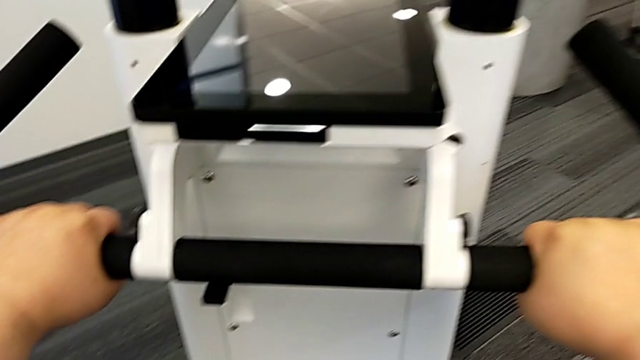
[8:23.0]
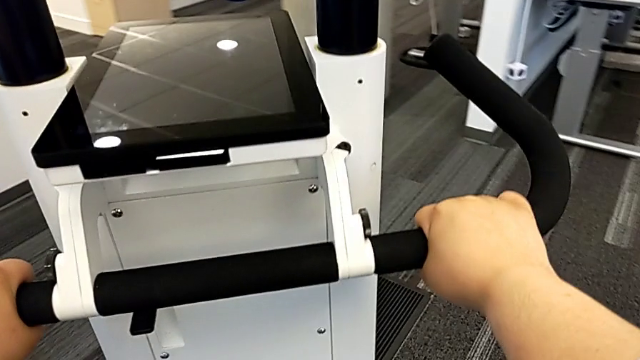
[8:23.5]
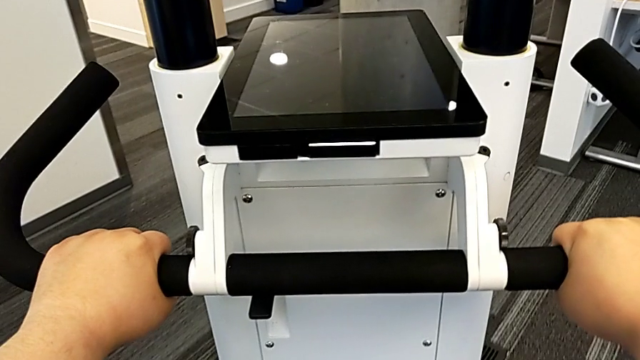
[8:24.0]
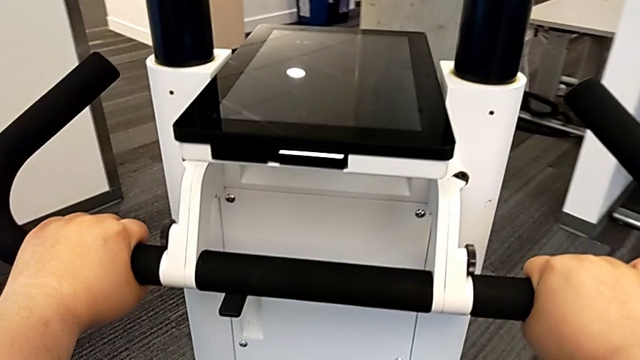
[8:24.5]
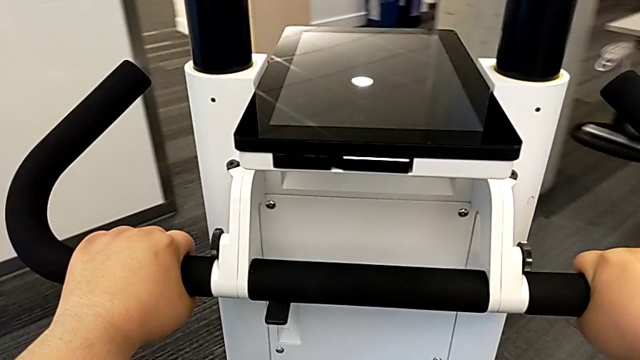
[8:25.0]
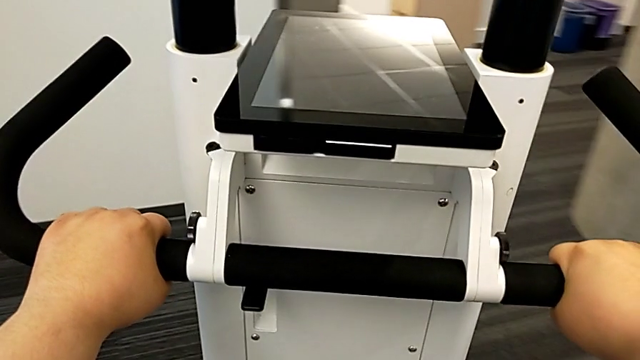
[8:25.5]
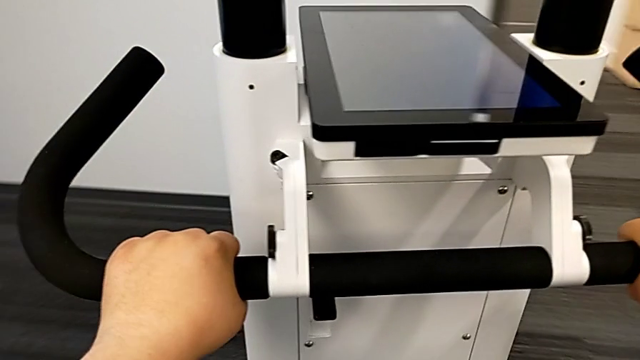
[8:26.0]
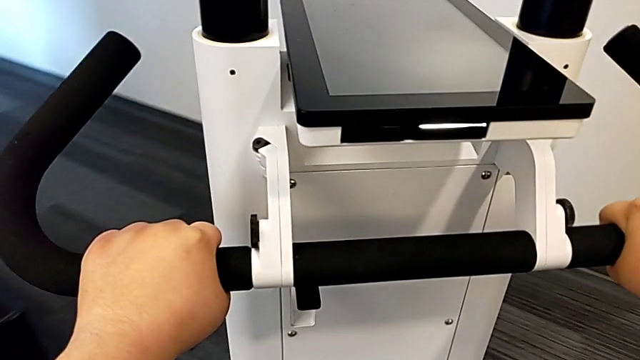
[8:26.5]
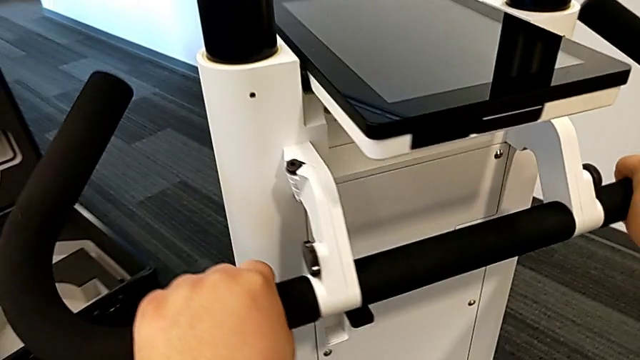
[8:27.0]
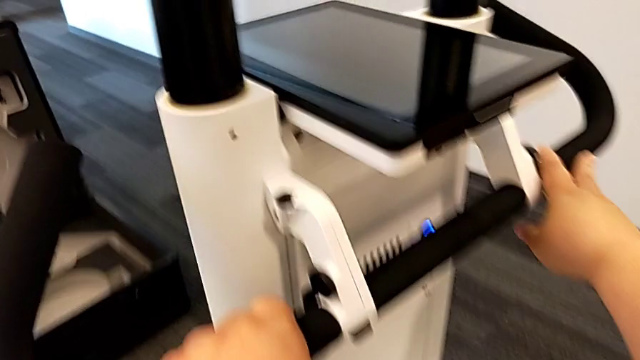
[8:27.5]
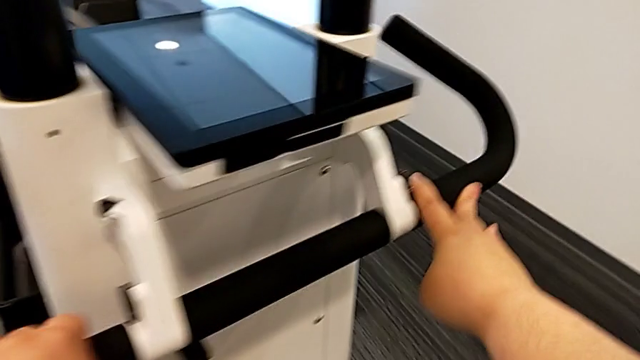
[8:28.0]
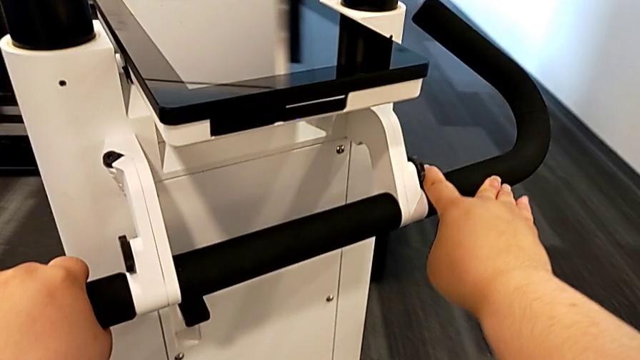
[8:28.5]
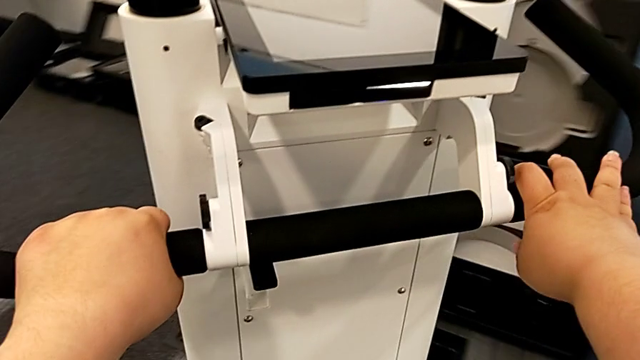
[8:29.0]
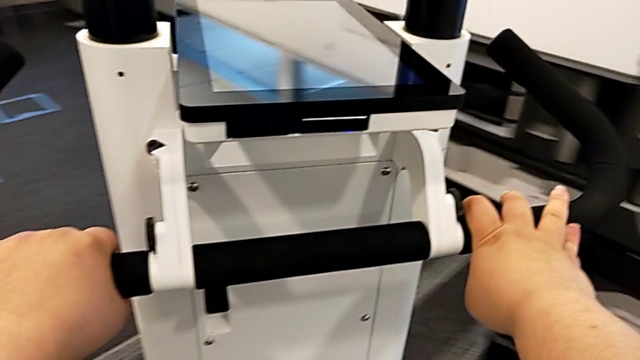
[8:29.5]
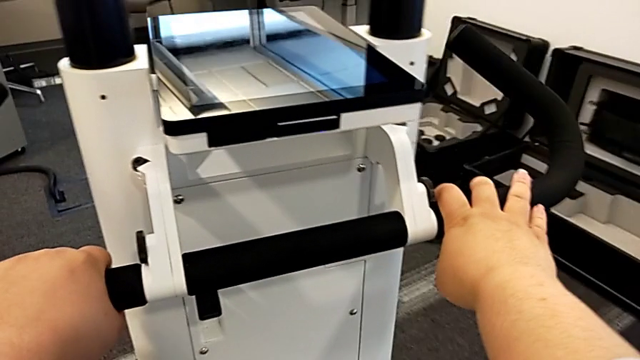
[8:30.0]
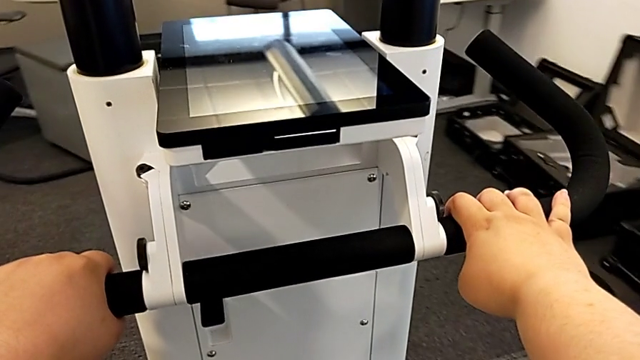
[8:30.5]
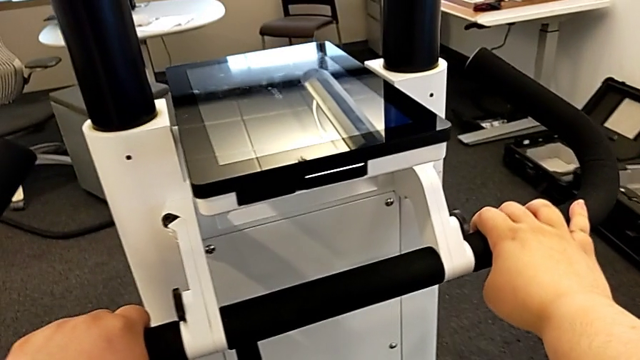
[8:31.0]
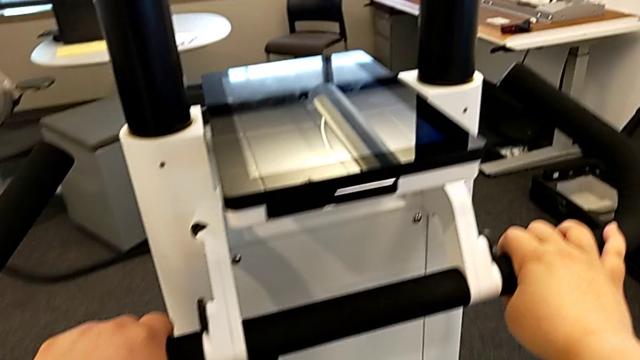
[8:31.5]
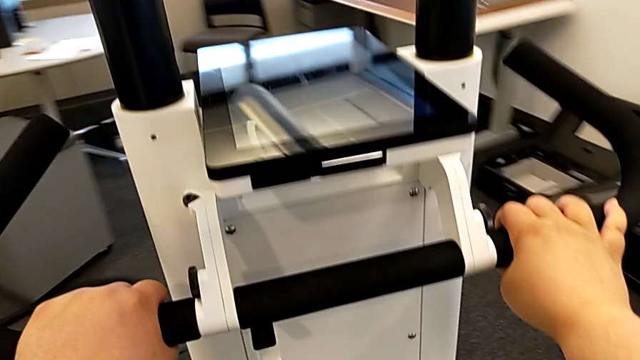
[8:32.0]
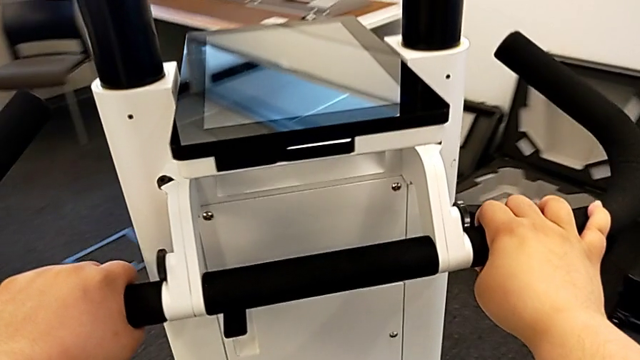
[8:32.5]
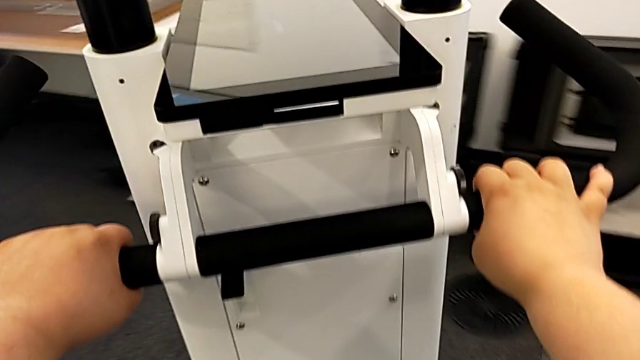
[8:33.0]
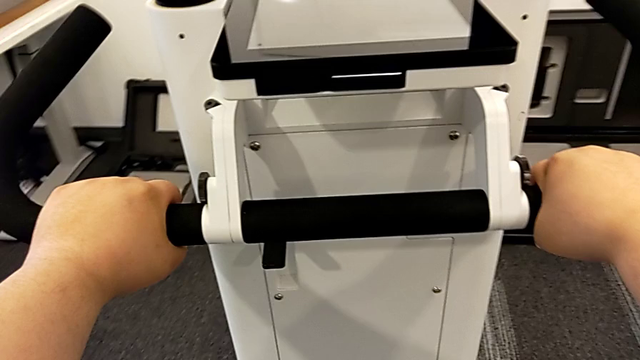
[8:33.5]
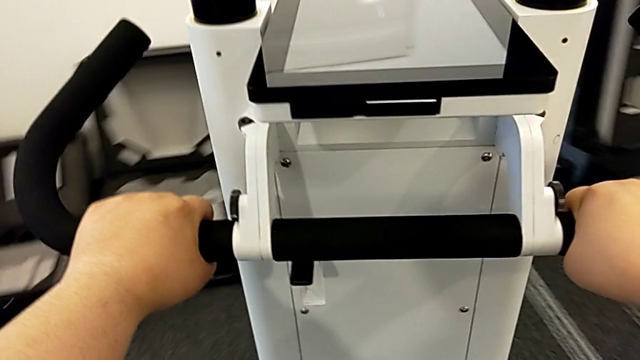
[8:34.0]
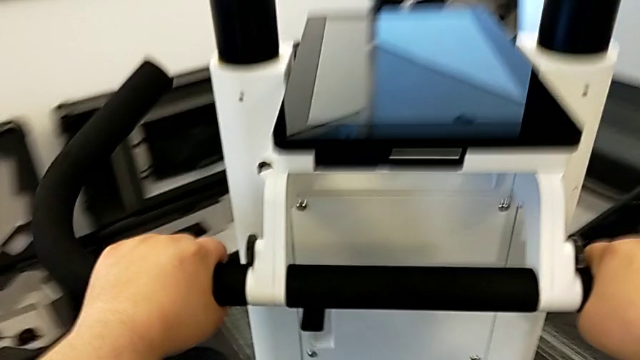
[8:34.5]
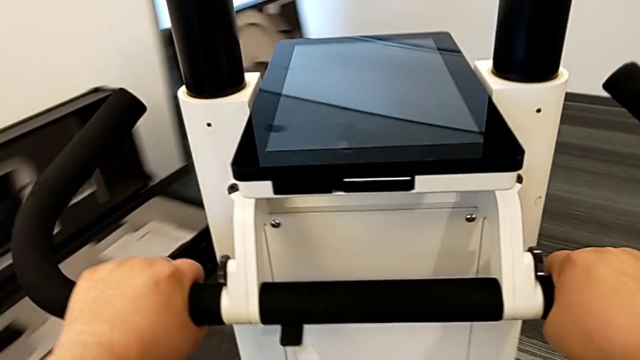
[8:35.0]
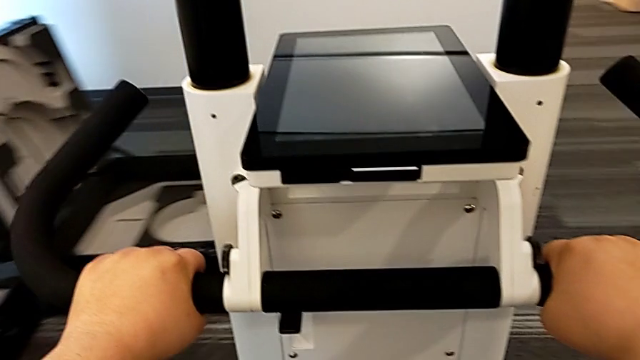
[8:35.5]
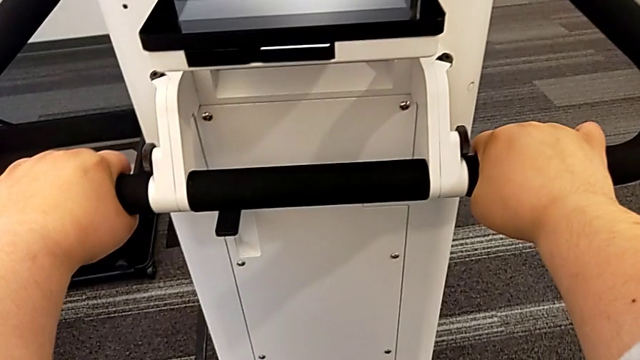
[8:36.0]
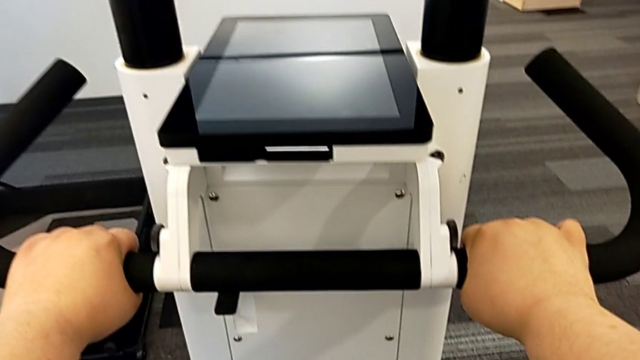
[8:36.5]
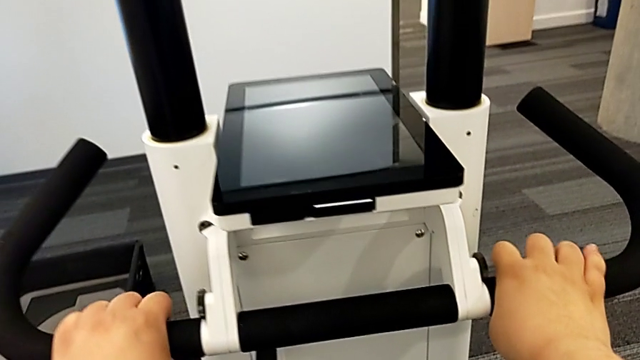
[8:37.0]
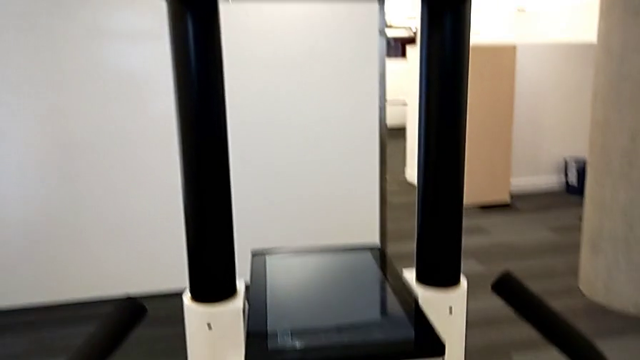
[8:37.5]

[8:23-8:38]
The camera wearer is moving the device. They keep inspecting the wheel.

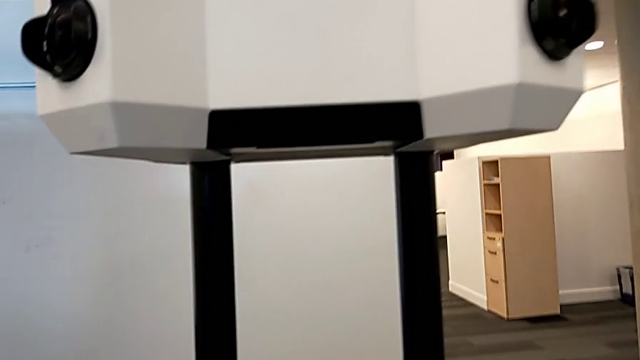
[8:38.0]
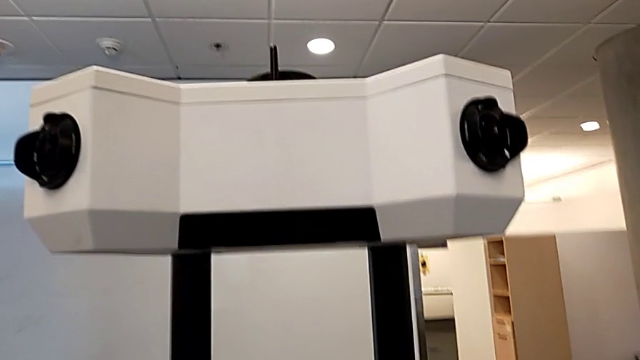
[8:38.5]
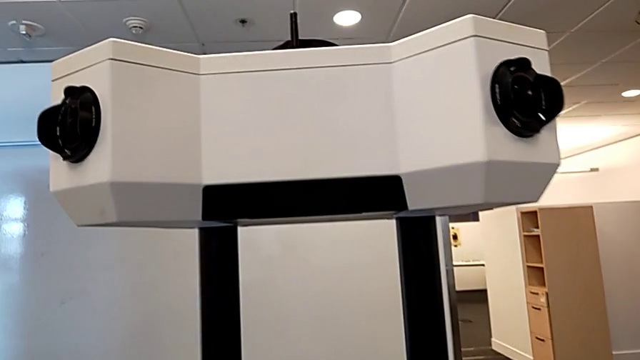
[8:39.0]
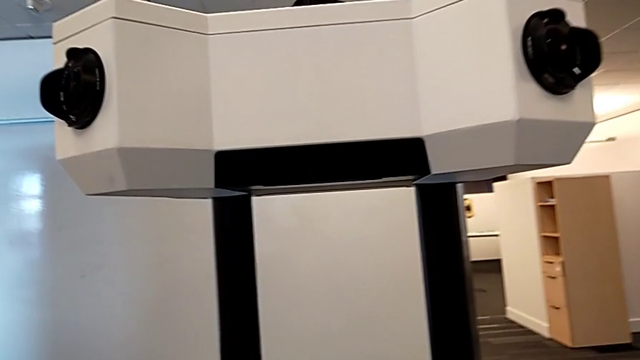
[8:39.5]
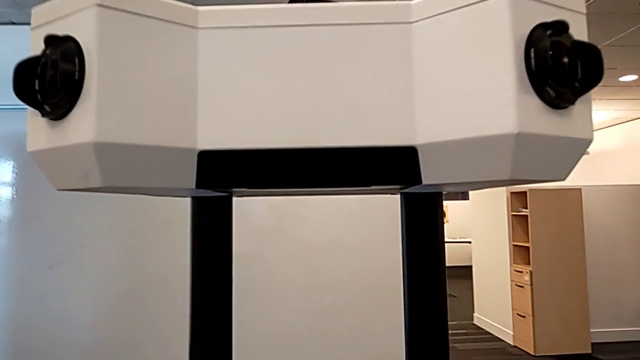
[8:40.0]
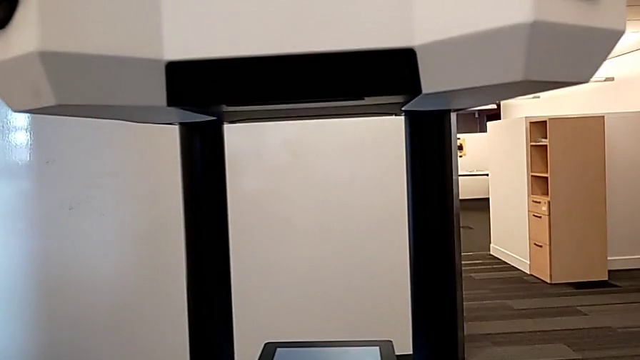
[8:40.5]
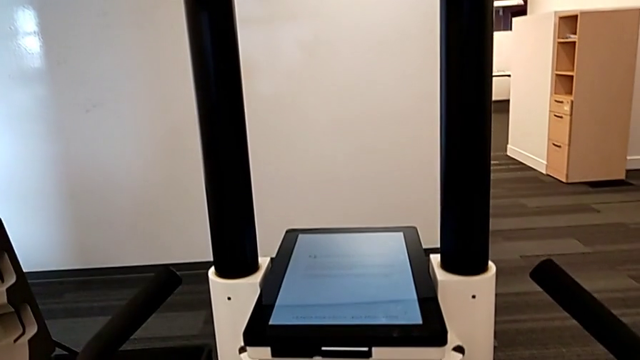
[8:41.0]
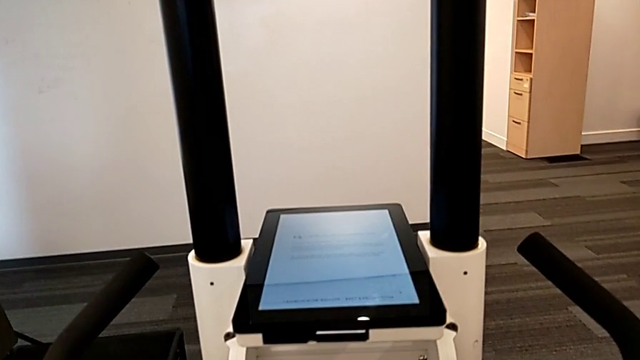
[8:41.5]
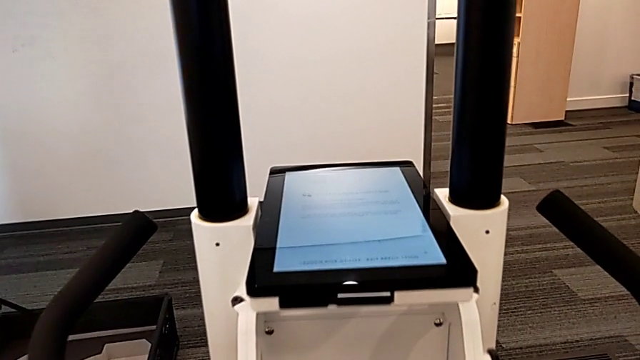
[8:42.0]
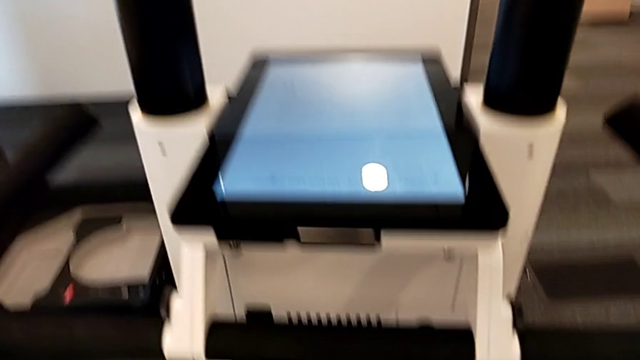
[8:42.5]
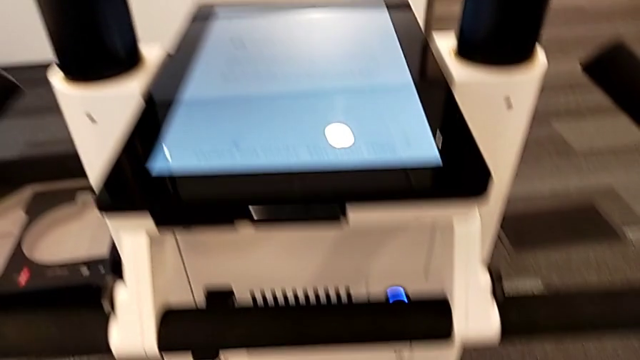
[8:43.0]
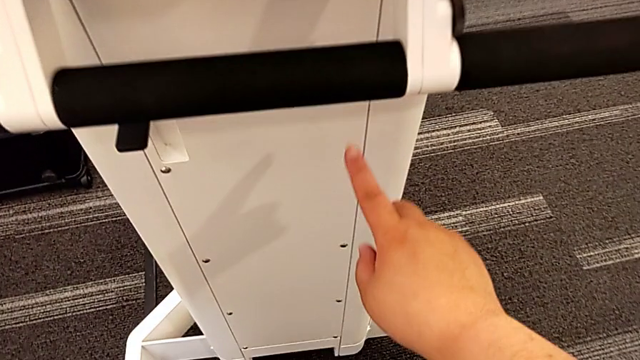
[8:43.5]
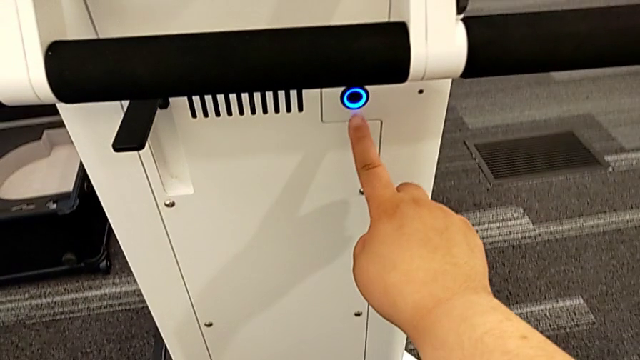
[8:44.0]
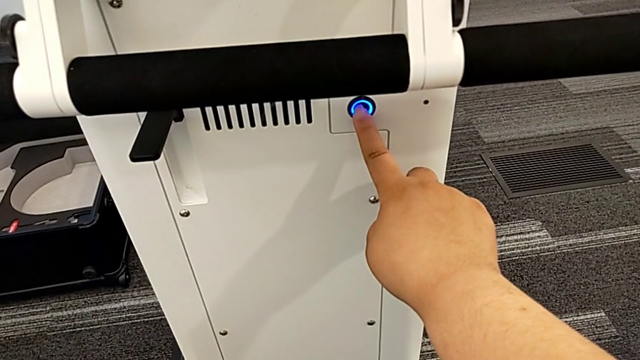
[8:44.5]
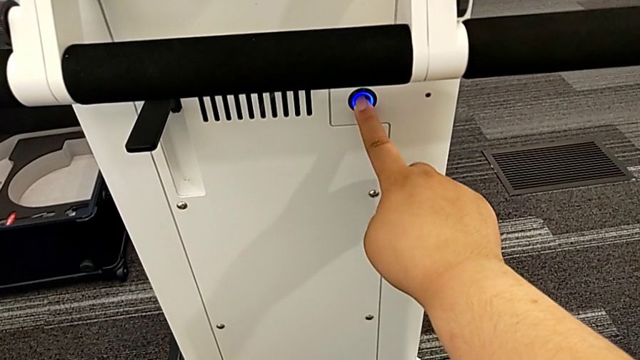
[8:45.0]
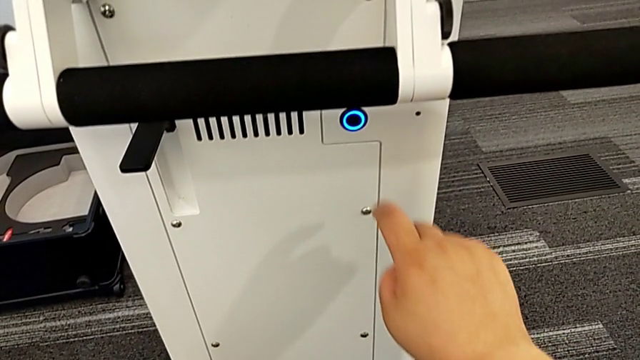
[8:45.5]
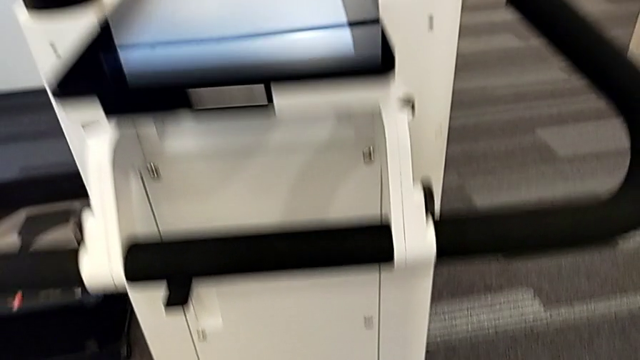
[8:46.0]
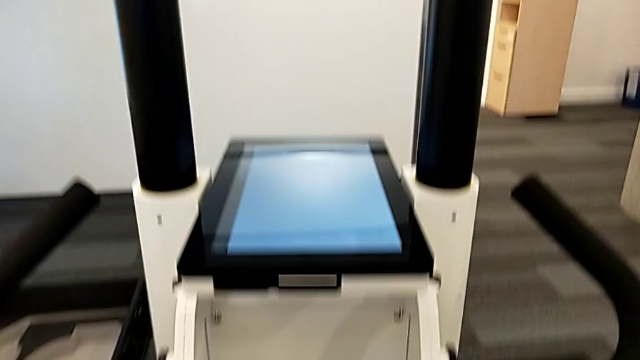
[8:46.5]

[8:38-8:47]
The camera wearer is turning off the device. They press the black button.
